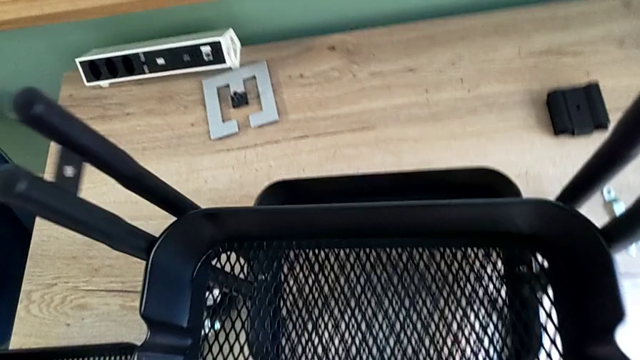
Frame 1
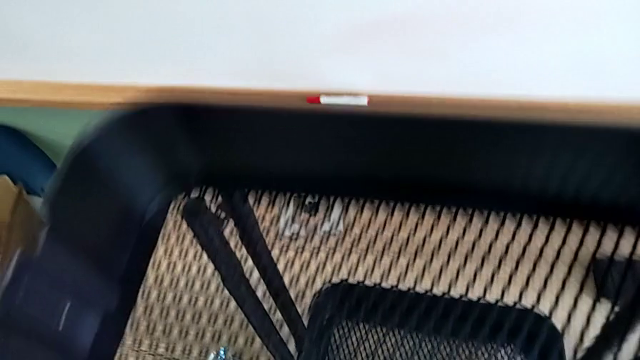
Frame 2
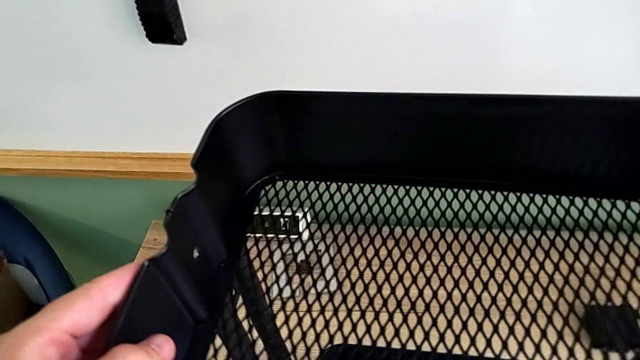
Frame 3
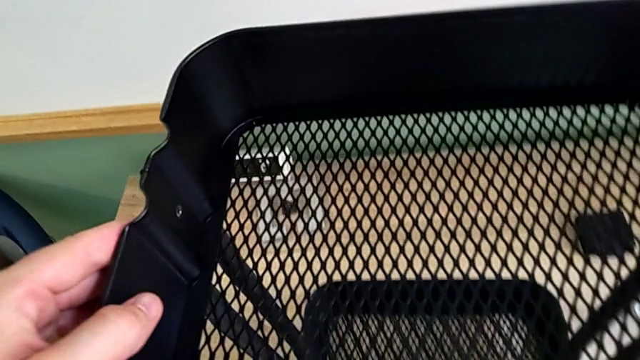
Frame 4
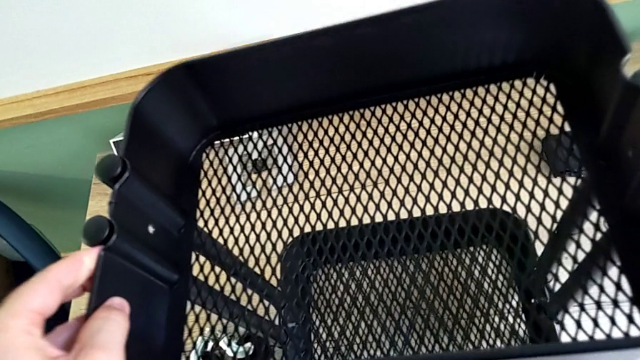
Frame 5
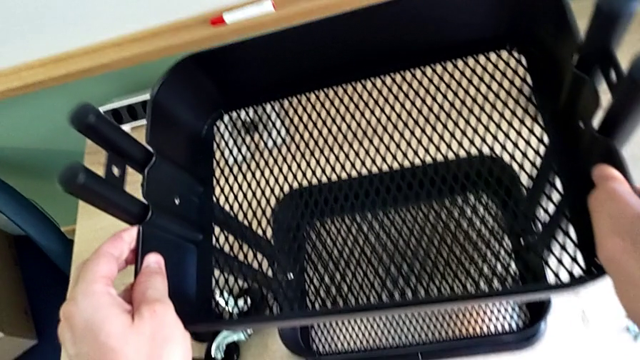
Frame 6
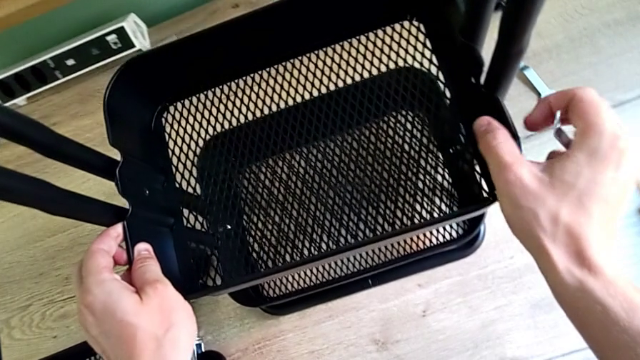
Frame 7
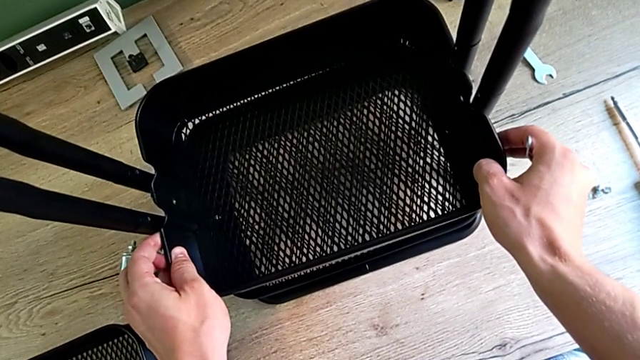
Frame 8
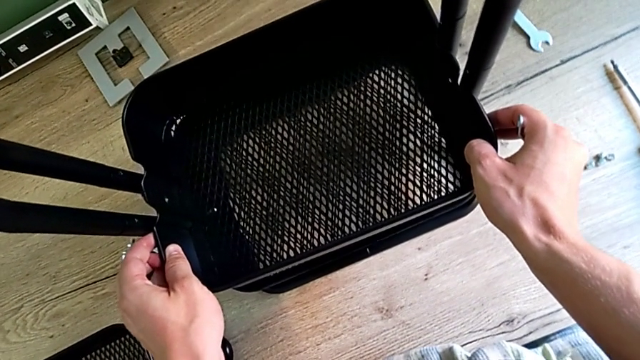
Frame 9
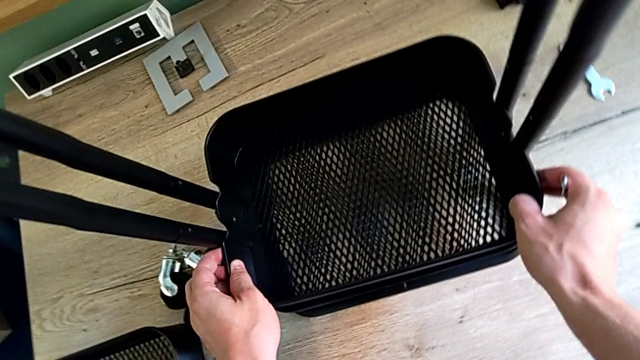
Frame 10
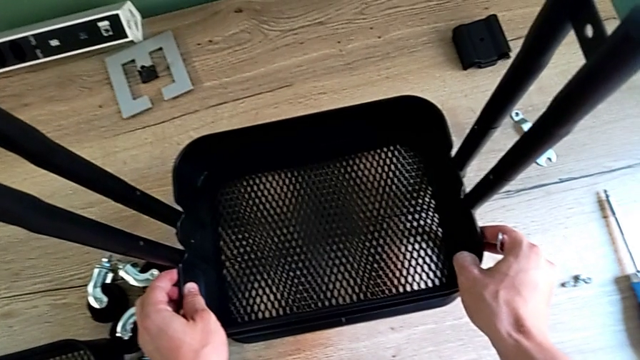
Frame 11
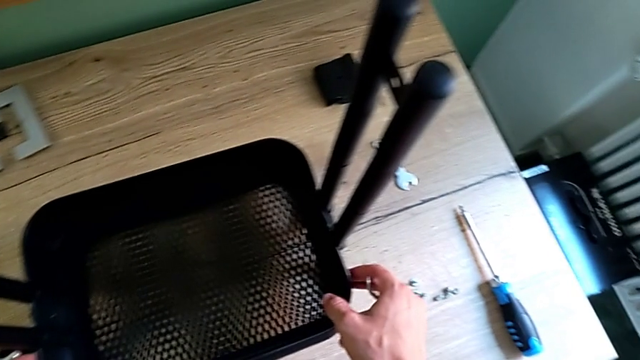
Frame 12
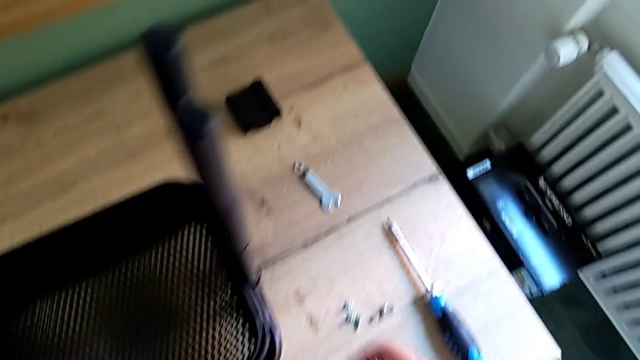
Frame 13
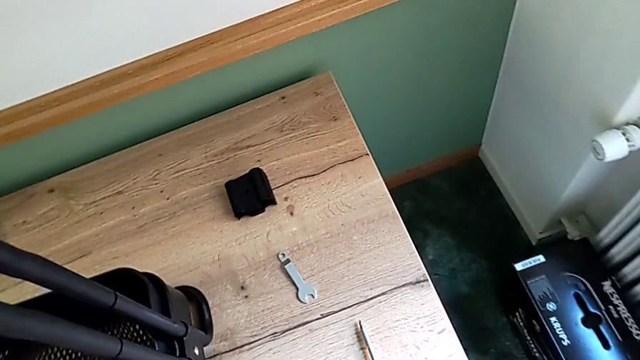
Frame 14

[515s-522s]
The camera wearer is assembling the middle tray. They slide the middle grid tray.

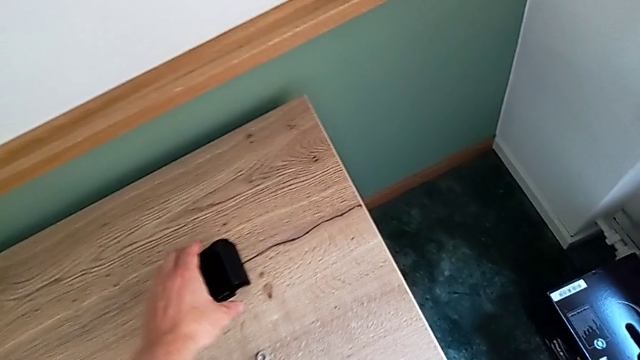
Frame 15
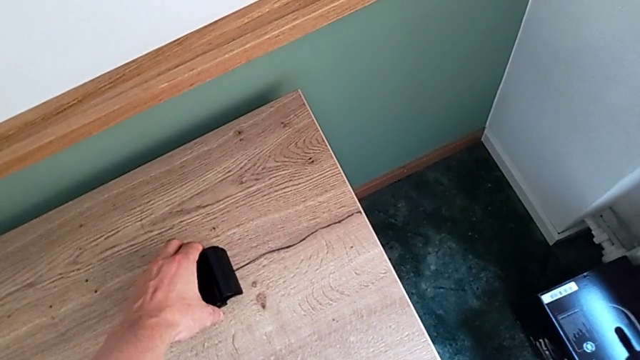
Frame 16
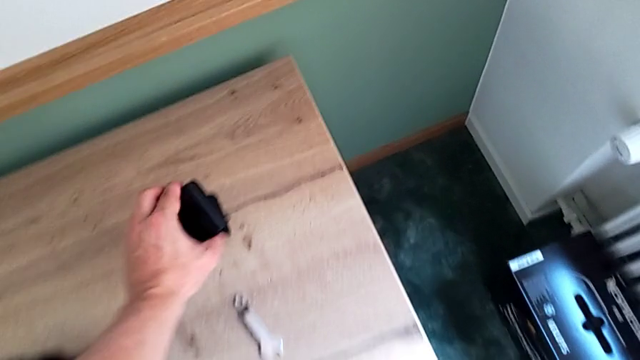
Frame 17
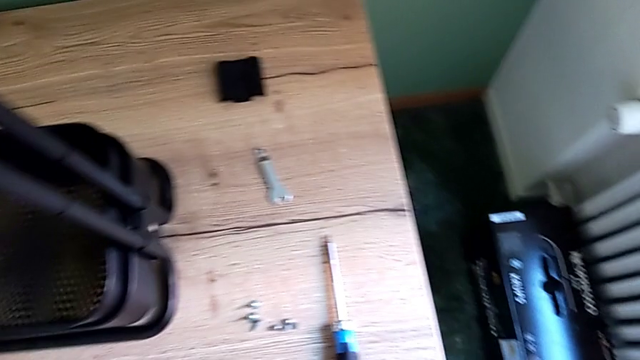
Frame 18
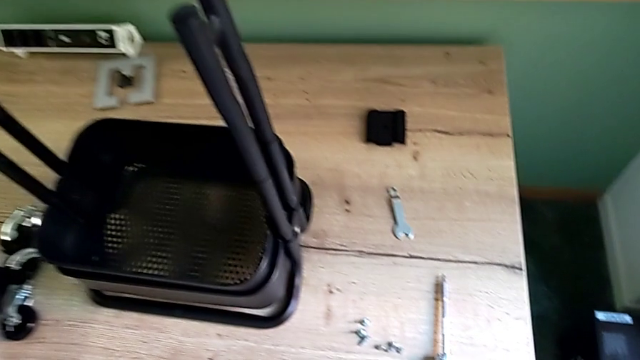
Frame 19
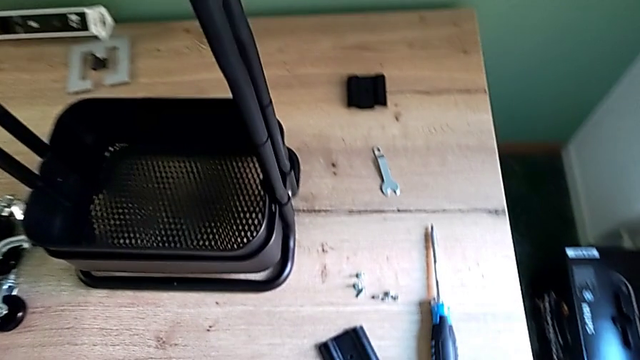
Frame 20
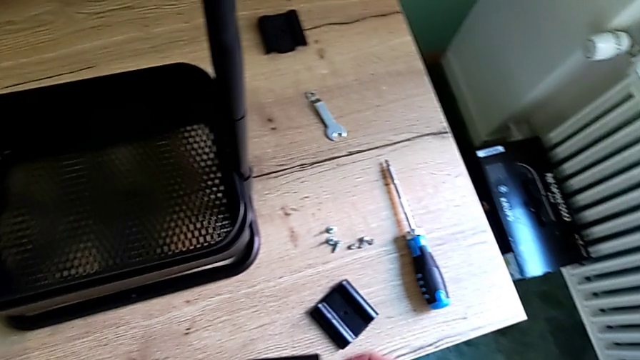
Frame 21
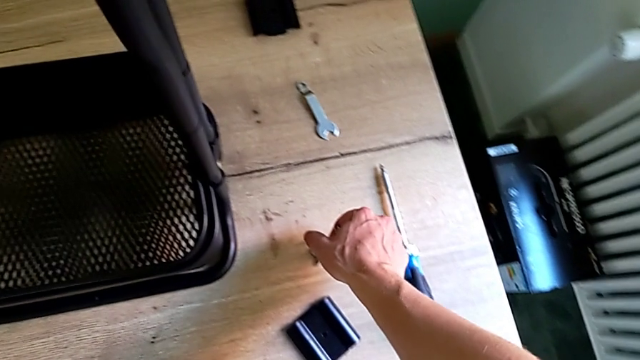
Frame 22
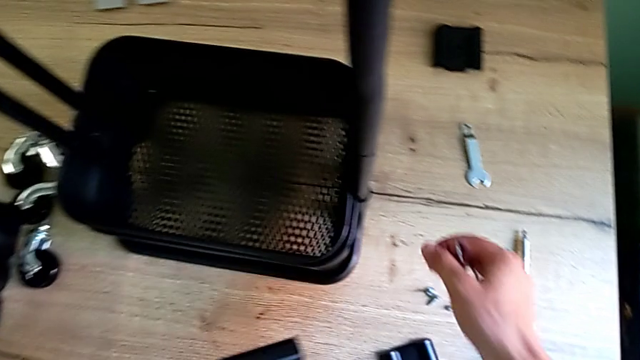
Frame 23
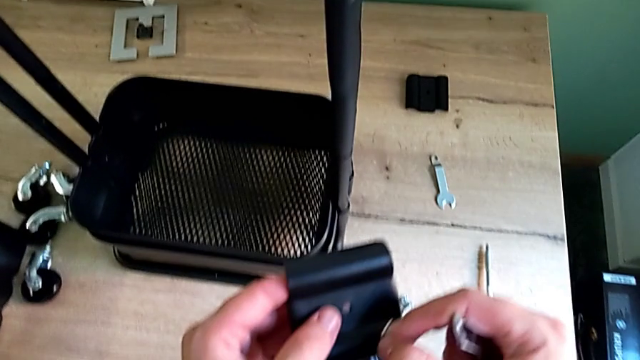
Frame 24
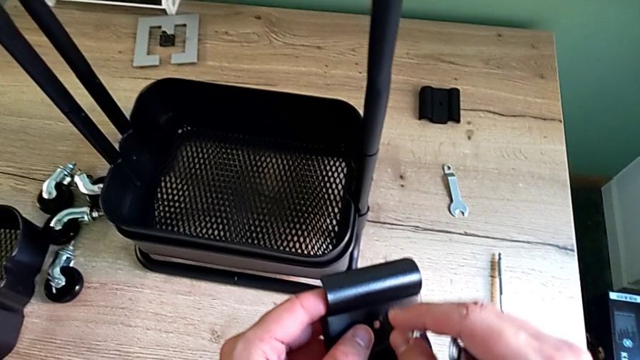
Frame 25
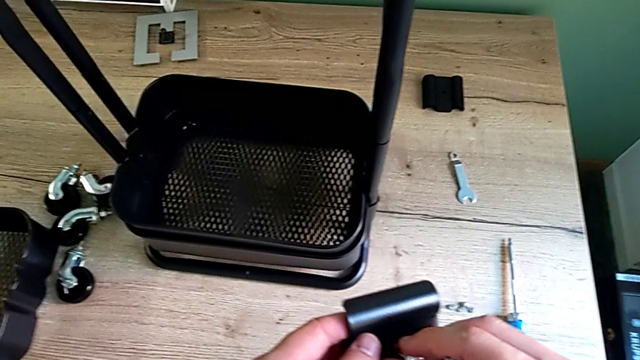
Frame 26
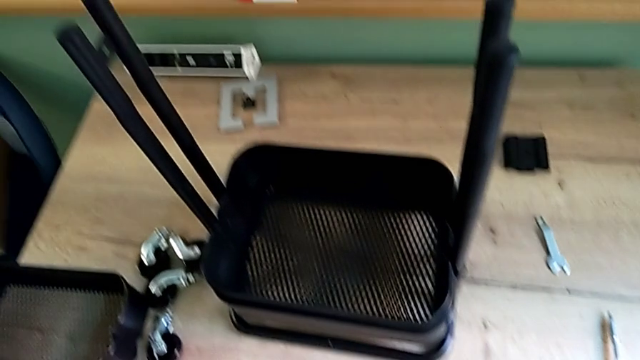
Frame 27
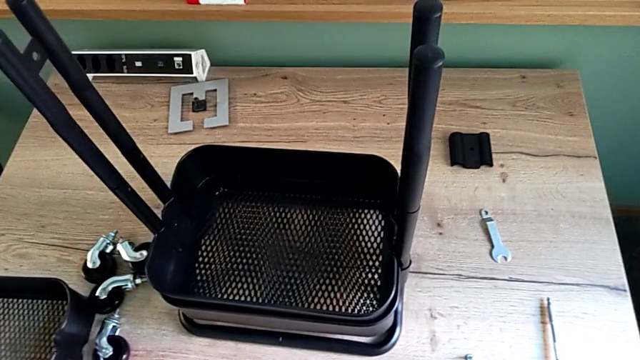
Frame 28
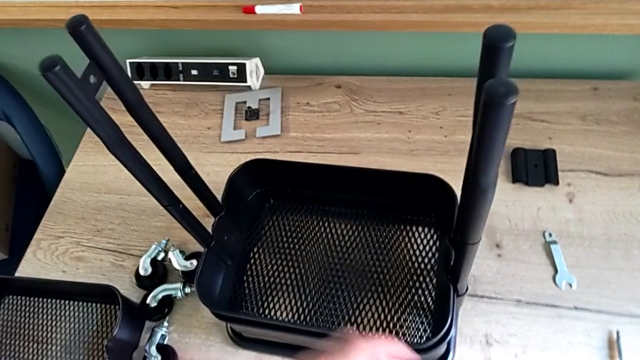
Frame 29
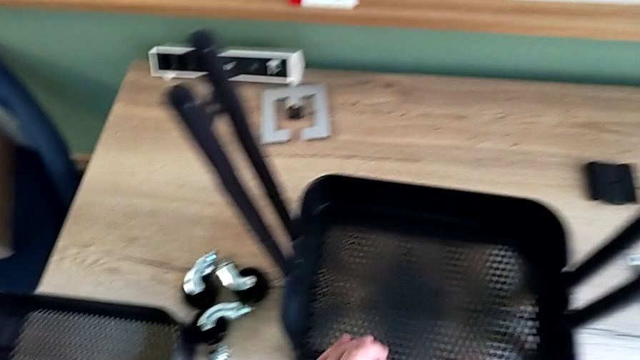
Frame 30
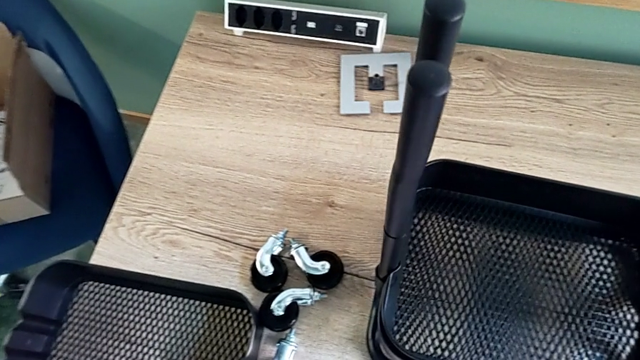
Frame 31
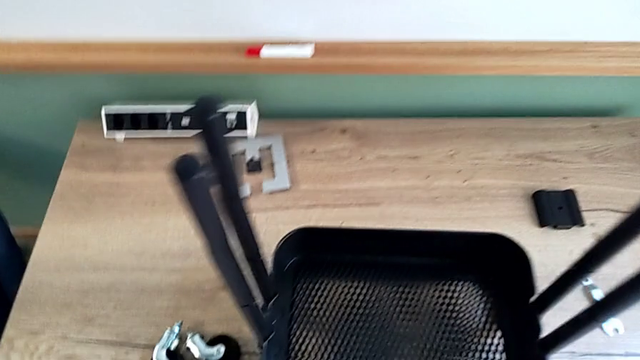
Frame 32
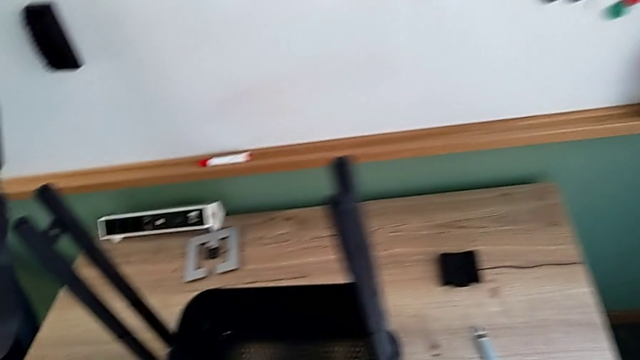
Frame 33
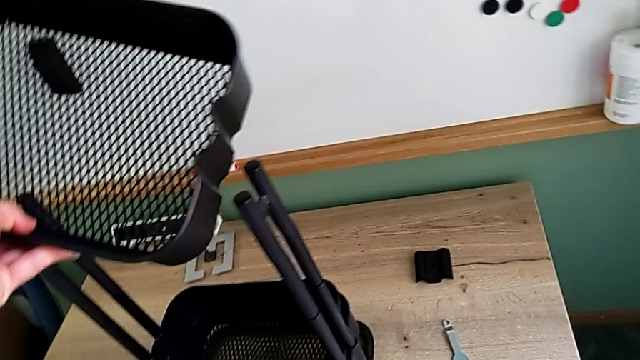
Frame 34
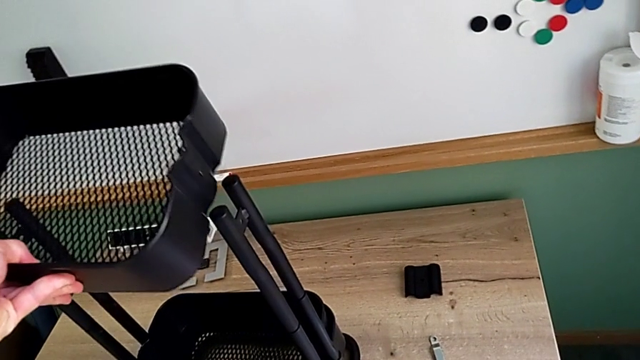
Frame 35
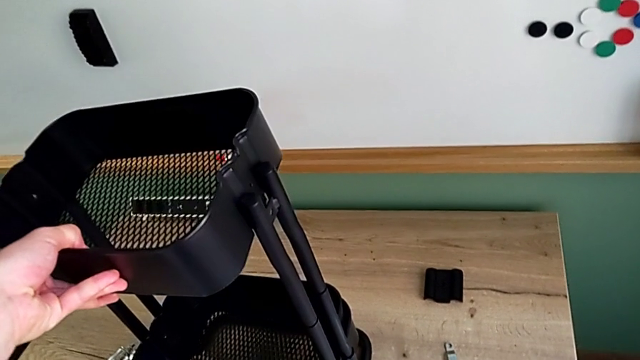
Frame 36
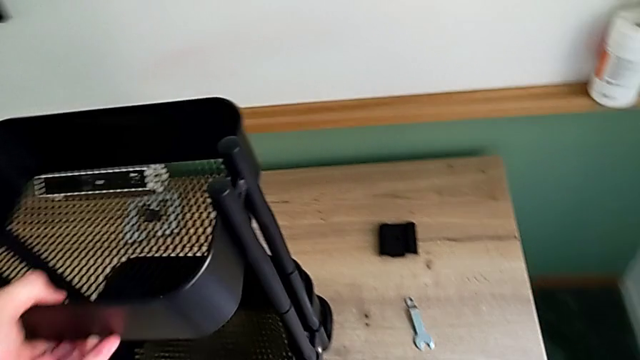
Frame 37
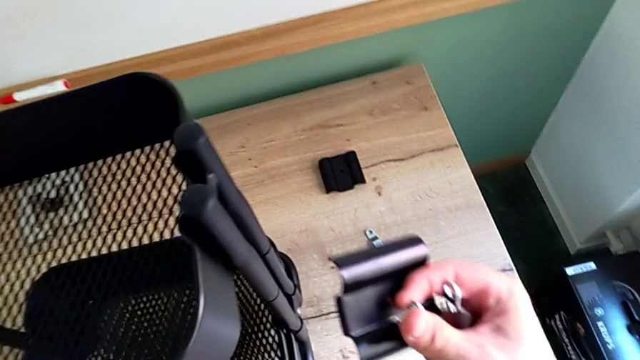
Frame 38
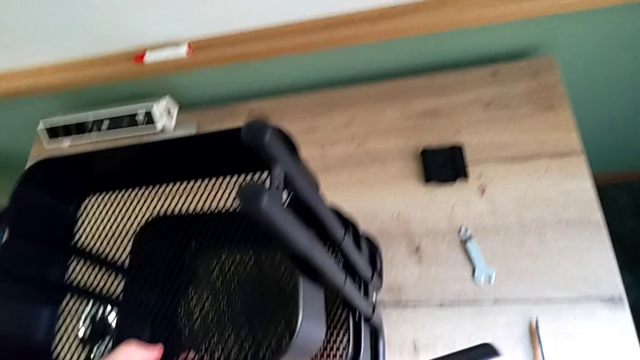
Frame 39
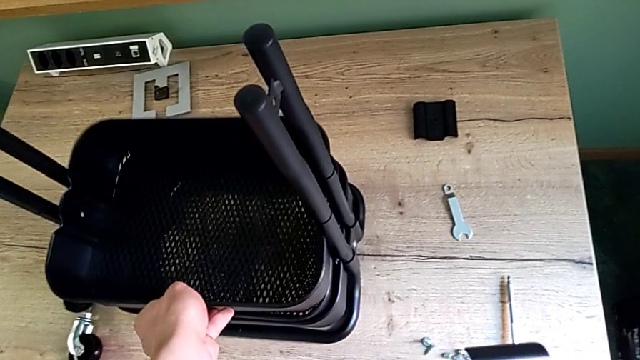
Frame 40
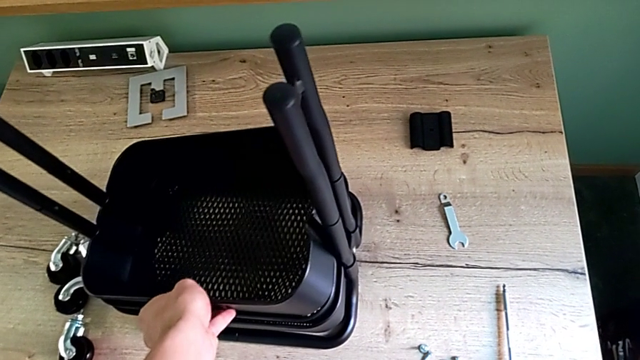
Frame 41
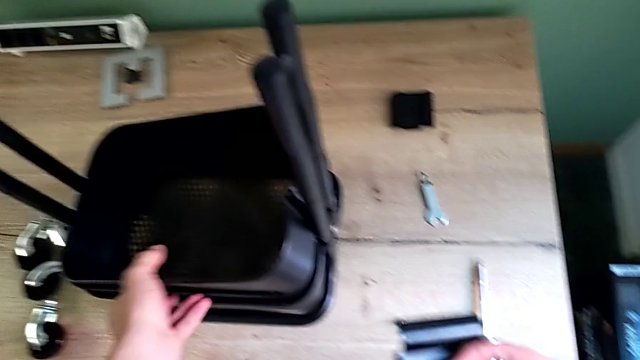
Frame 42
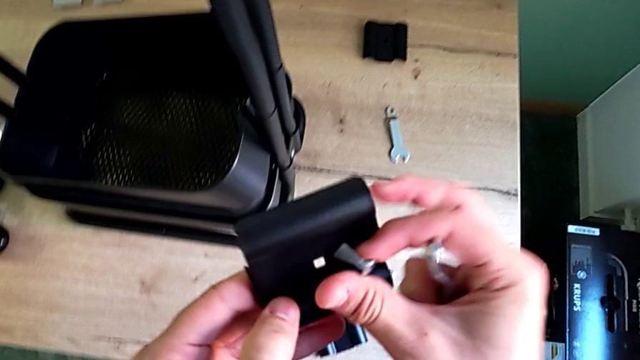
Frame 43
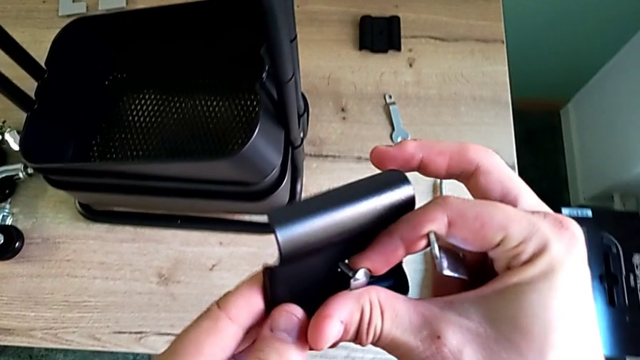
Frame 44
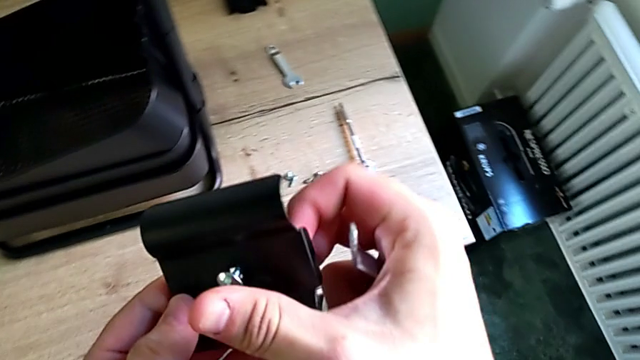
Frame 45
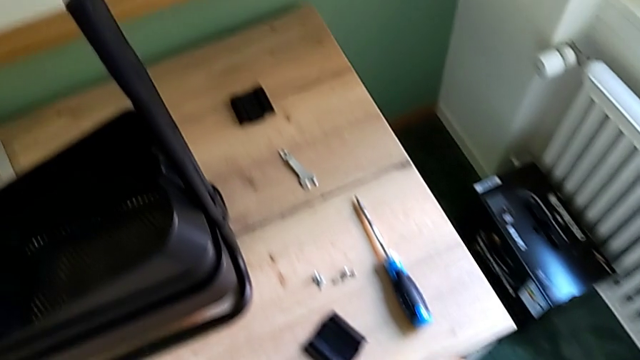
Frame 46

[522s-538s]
The camera wearer is sliding the top tray. They grab the bracket, grab the screw, place the bracket, insert the grid tray, grab the bracket, insert the screw and slide the top grid tray.
